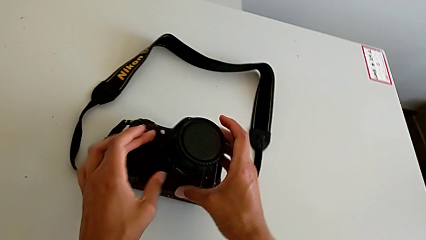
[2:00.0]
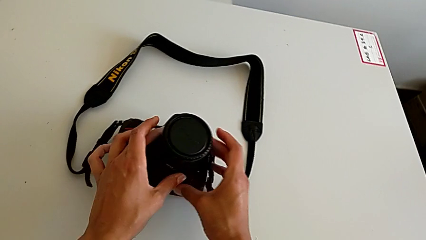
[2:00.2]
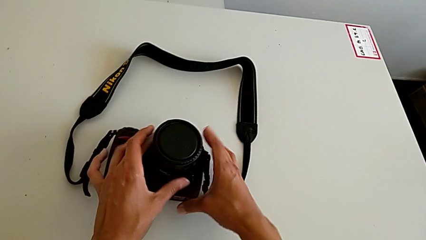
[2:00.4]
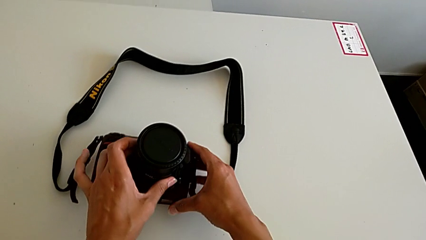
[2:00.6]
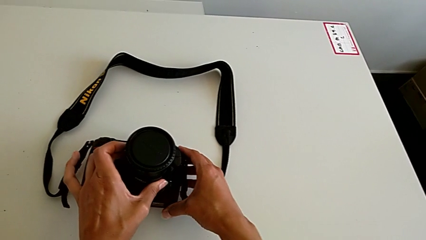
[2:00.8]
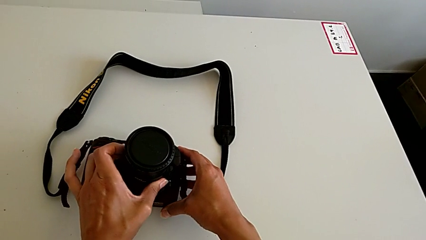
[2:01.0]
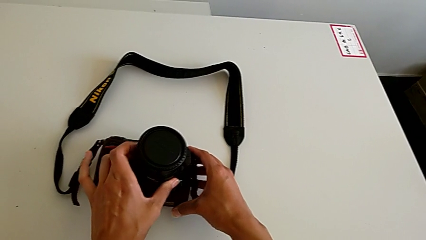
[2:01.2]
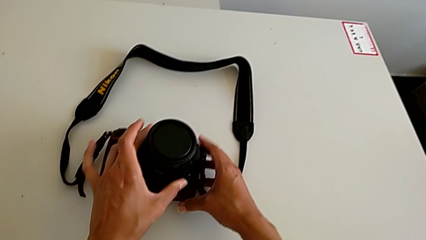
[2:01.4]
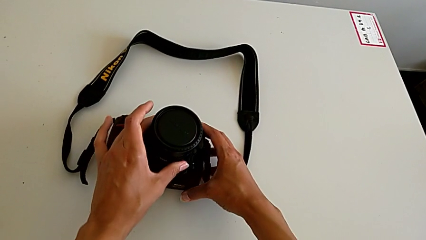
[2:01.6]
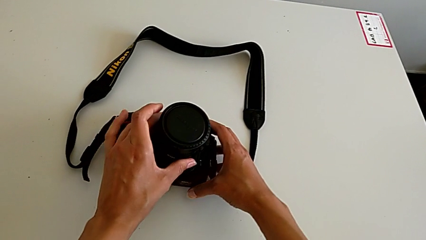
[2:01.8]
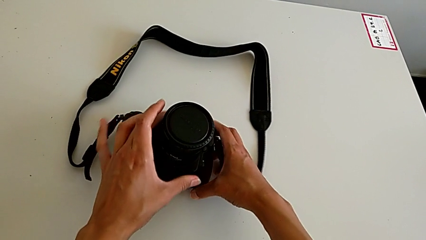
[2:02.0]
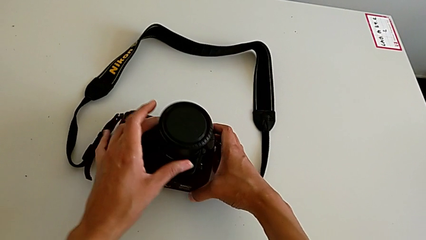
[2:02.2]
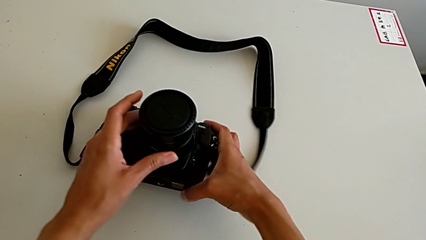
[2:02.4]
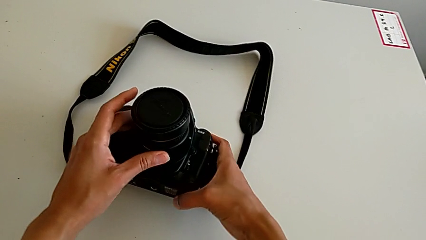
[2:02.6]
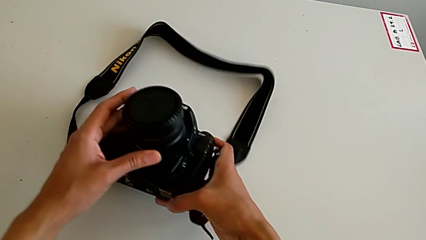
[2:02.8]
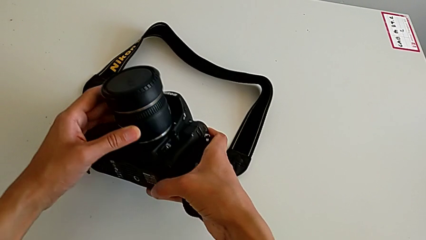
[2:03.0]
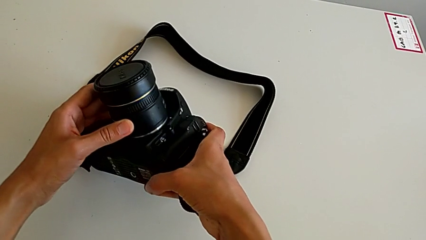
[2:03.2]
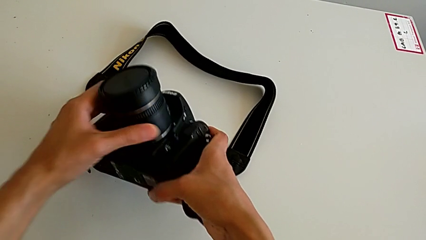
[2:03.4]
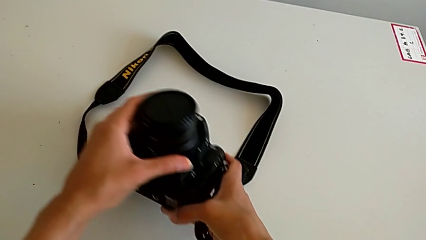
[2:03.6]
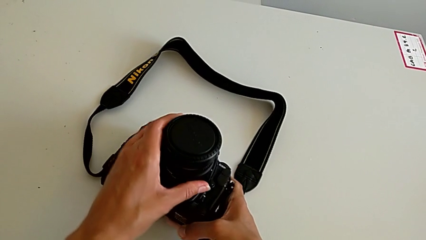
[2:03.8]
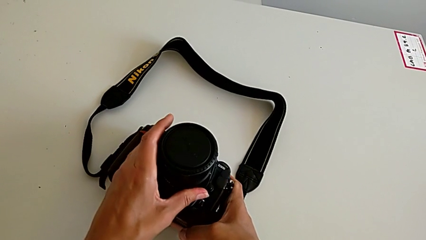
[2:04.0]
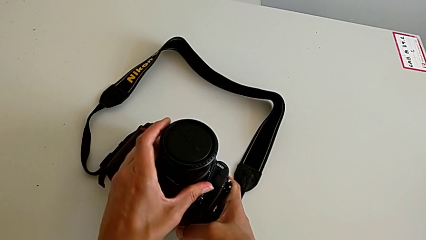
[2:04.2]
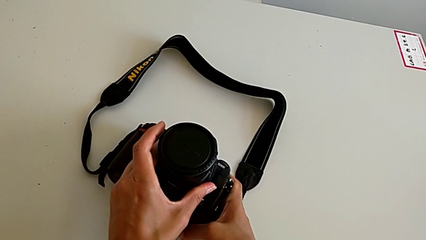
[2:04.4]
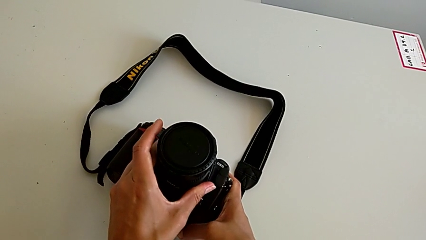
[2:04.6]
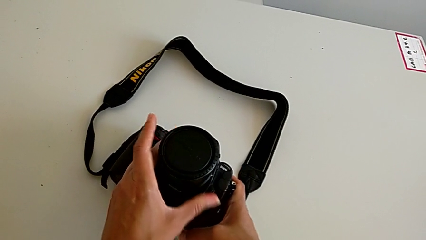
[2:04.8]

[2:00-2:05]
The camera wearer is attaching the lens of the DSLR camera. They inspect the lens.

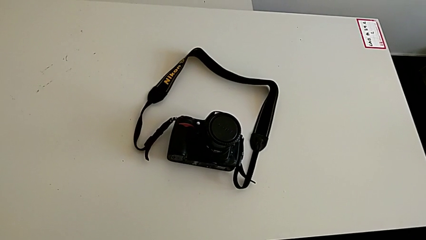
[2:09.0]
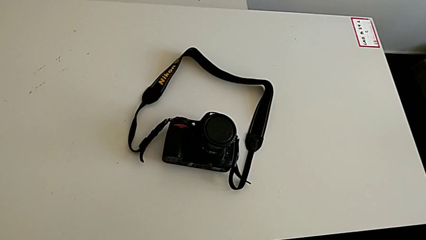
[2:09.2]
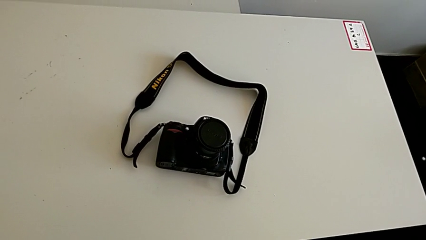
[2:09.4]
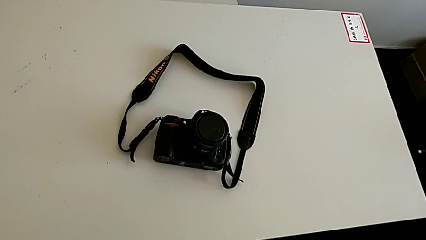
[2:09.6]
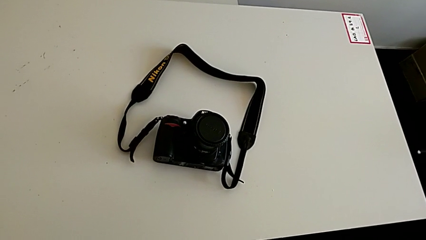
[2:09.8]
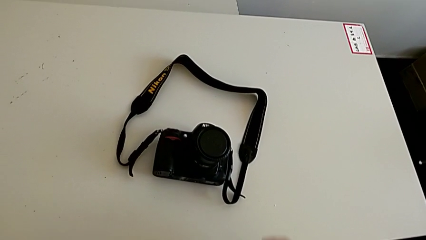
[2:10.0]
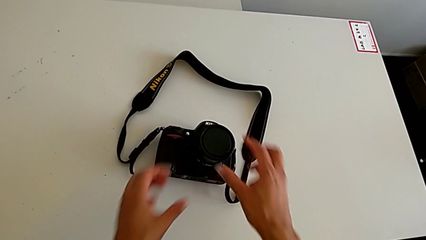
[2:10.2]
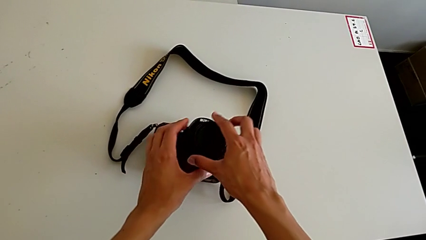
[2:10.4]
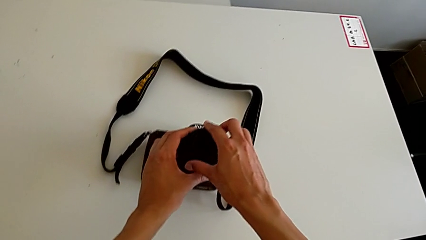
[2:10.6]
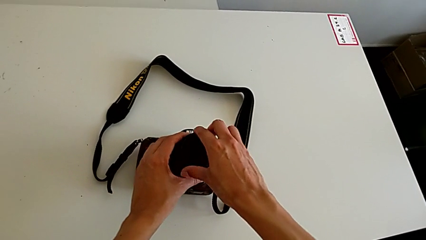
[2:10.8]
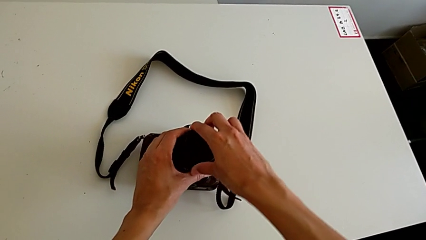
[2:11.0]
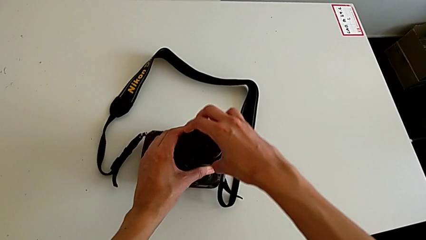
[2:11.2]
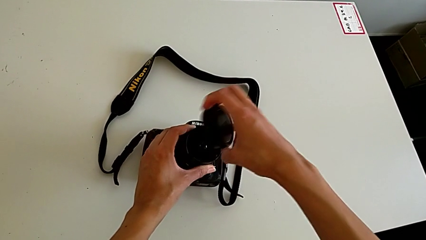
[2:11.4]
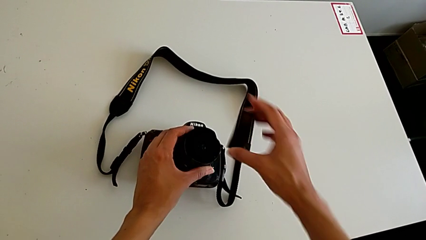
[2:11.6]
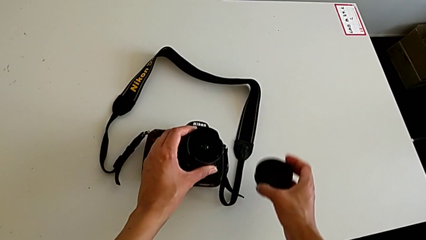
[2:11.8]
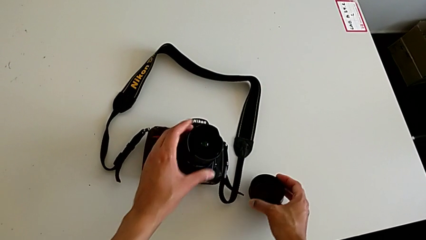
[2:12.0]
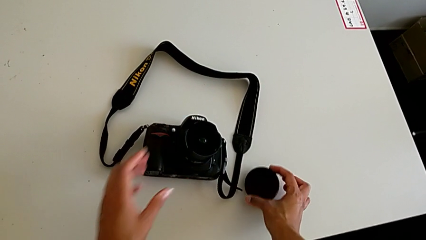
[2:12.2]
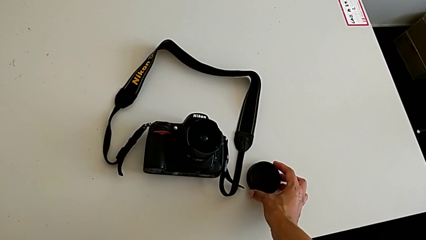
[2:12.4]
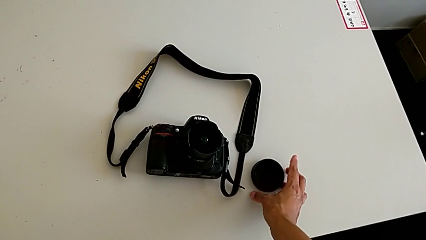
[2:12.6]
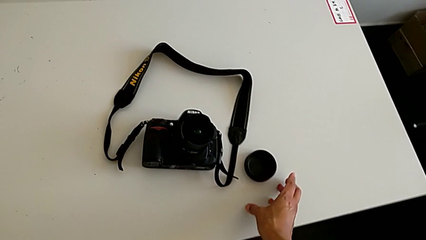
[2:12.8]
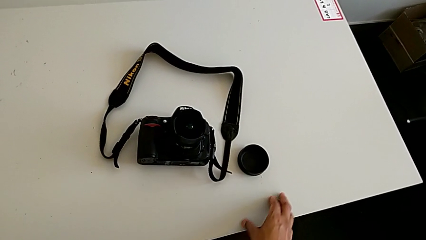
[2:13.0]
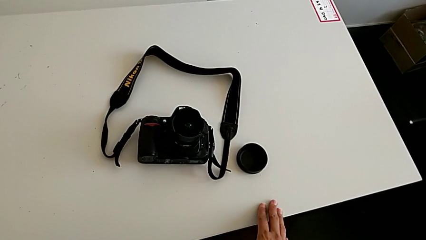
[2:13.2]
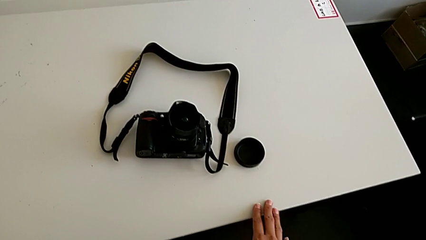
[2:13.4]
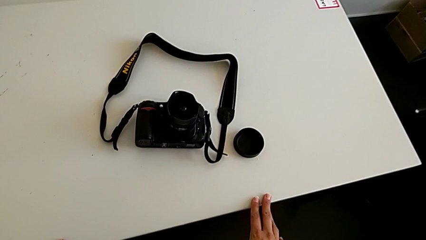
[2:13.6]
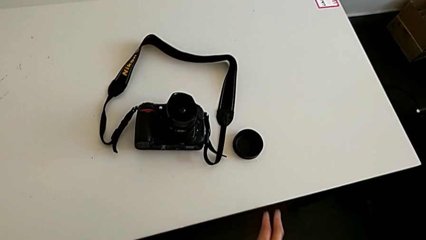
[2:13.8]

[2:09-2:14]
The camera wearer withdraws the lens cover. They withdraw the lens cover.

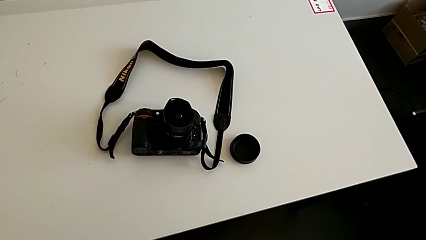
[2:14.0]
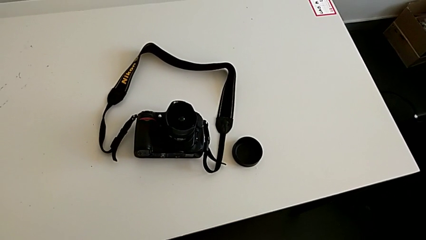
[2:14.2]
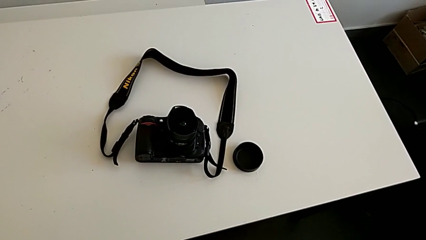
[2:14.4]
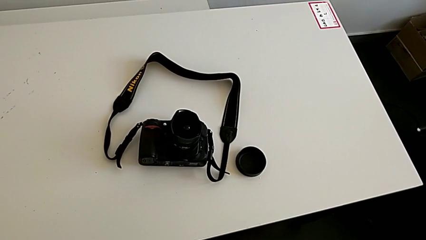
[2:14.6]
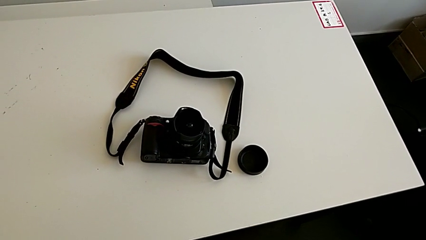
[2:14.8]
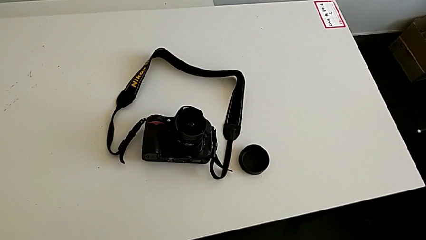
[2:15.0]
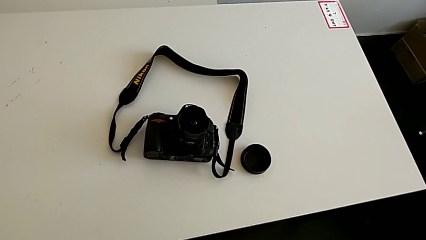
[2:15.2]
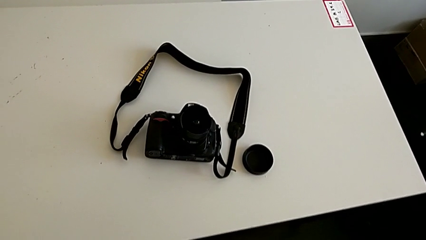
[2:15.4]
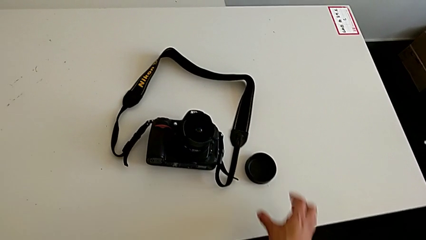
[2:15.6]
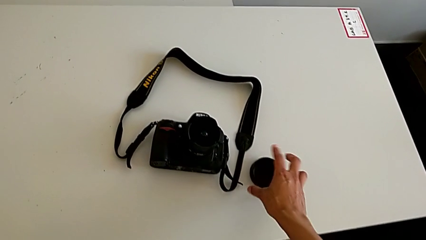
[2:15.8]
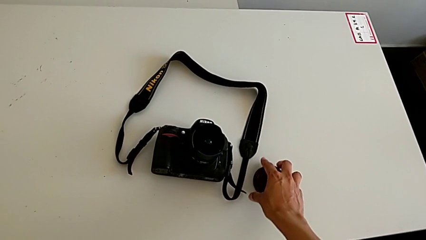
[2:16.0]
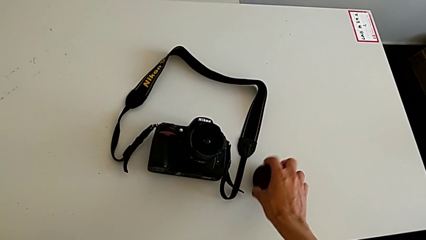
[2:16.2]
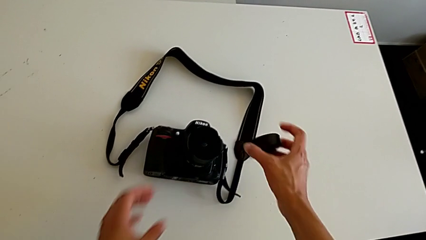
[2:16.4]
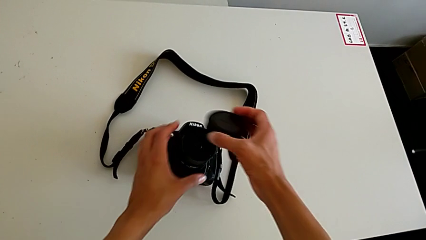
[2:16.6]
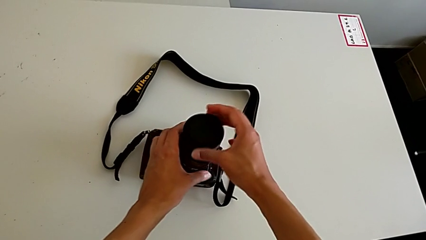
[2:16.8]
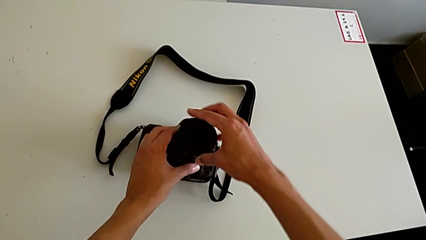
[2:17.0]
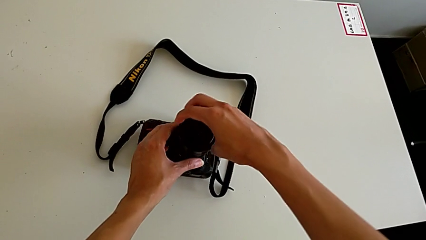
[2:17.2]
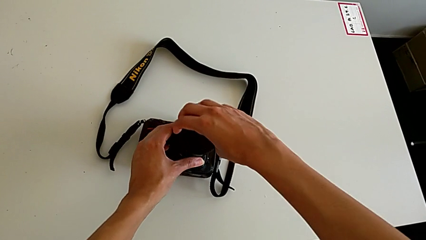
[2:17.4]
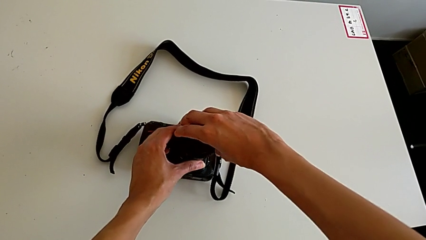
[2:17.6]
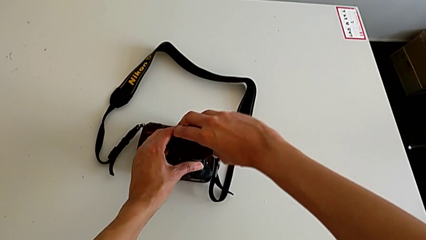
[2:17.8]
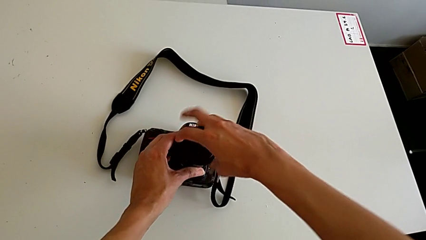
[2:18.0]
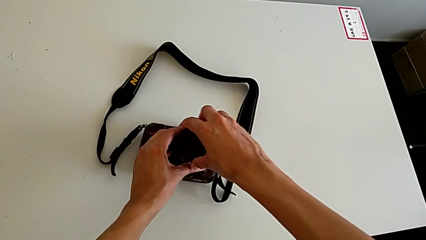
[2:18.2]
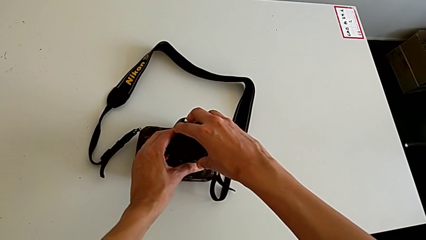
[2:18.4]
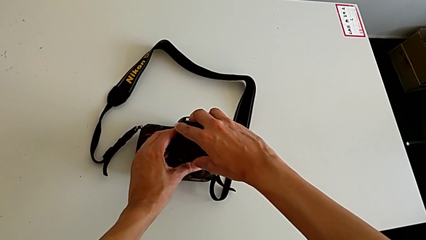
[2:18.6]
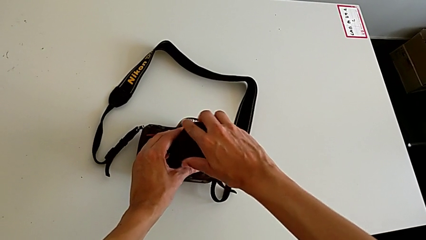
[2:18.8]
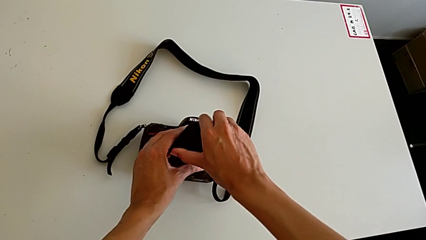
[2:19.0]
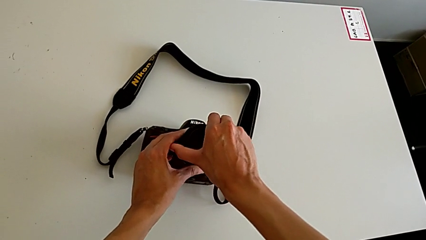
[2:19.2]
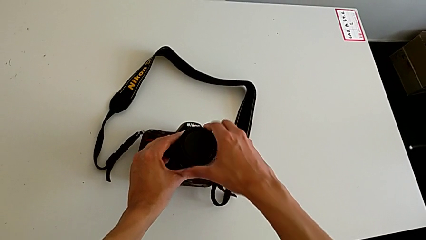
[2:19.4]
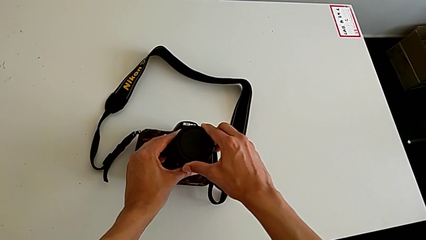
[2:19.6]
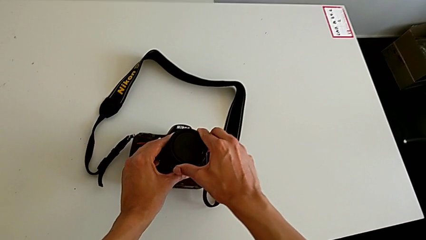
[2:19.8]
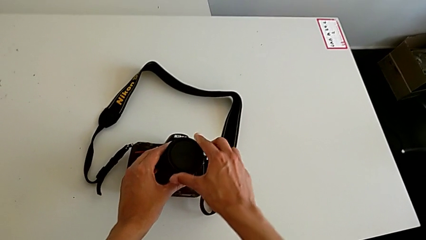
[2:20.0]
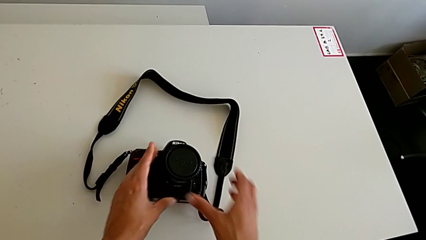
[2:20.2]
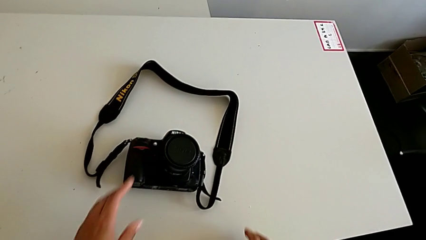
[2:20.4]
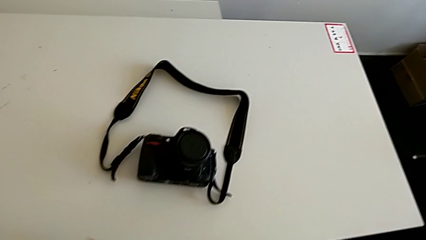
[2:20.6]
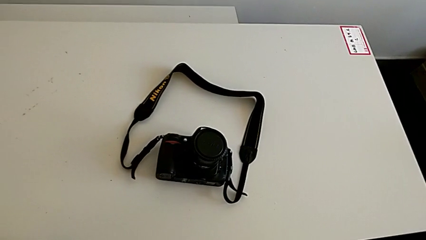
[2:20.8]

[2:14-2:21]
The camera wearer assembles the lens cover. They assemble the lens cover.
